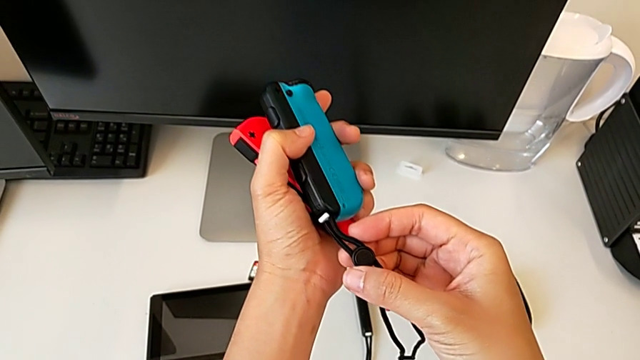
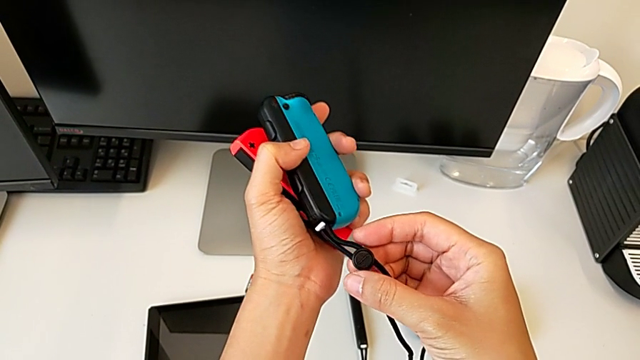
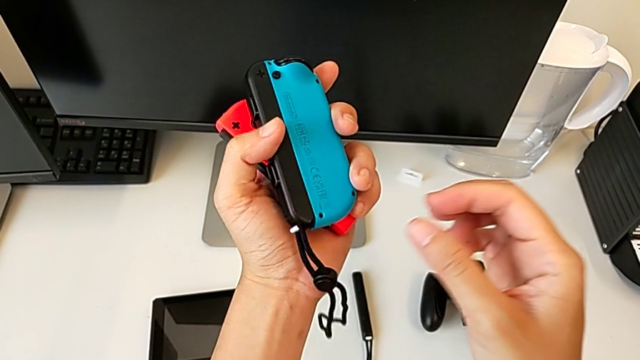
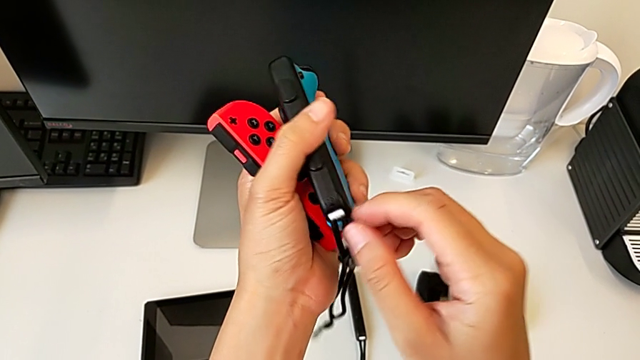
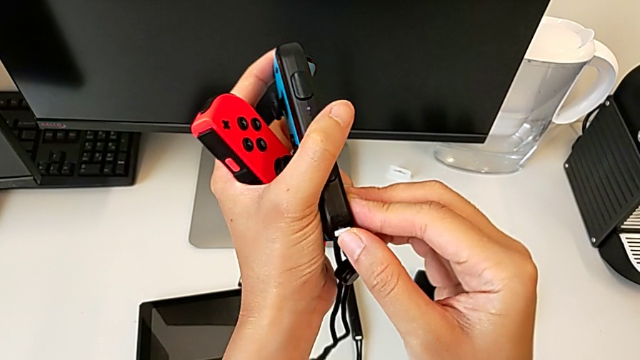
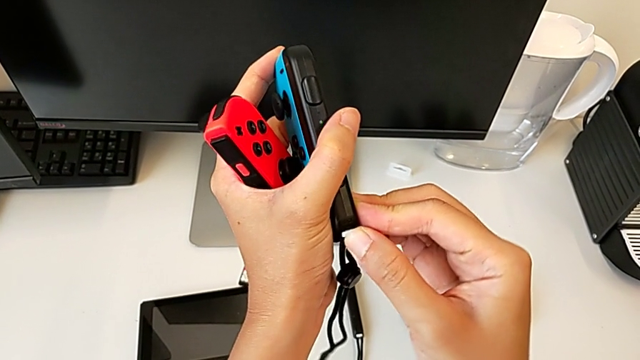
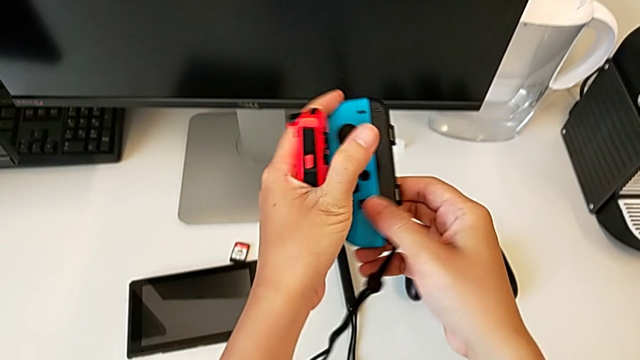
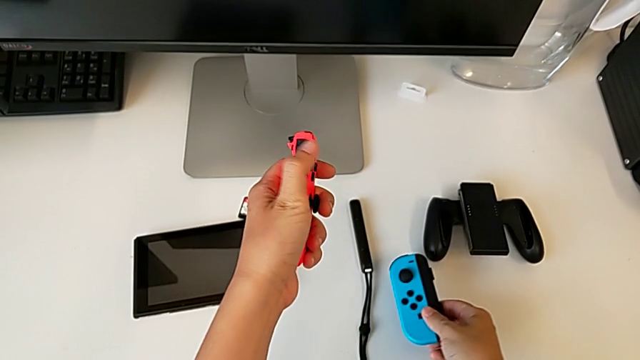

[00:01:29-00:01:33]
The camera wearer is locking the Joy-Con strap lock. They inspect the Joy-Con strap, press the Joy-Con strap lock and place the blue Joy-Con controller.

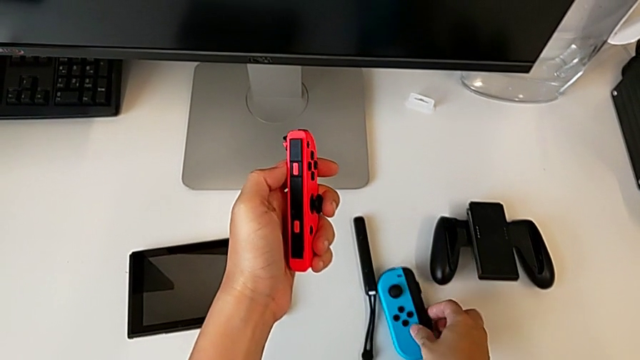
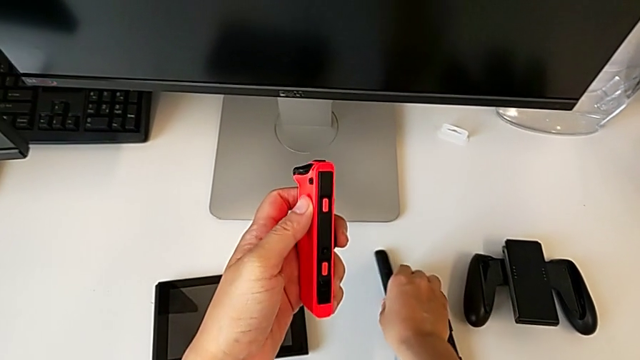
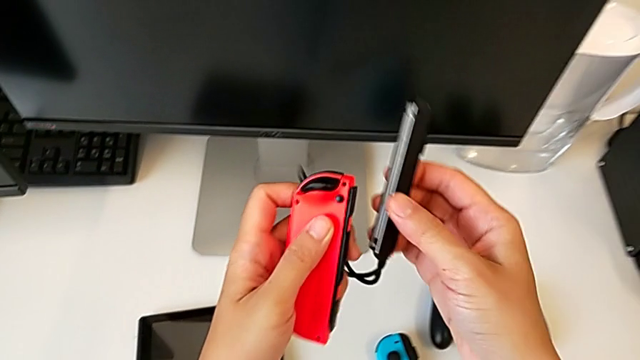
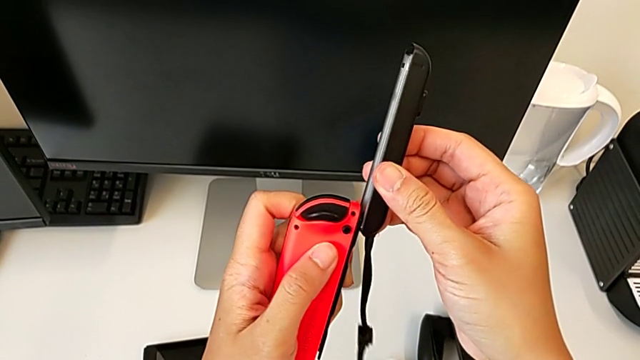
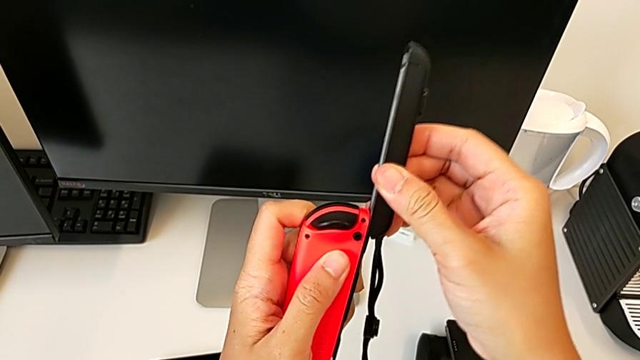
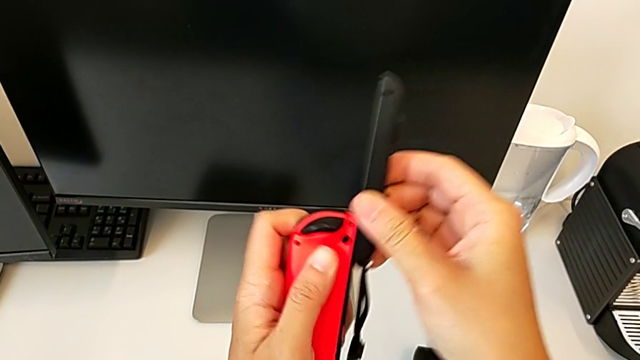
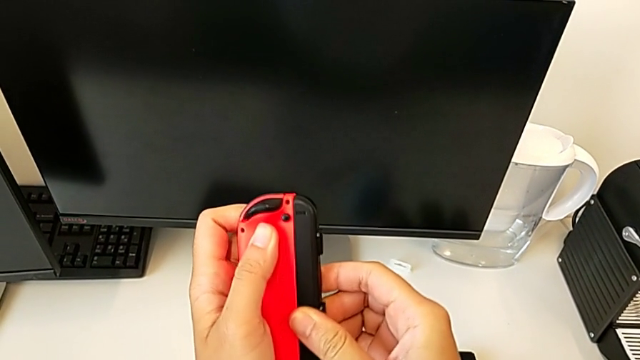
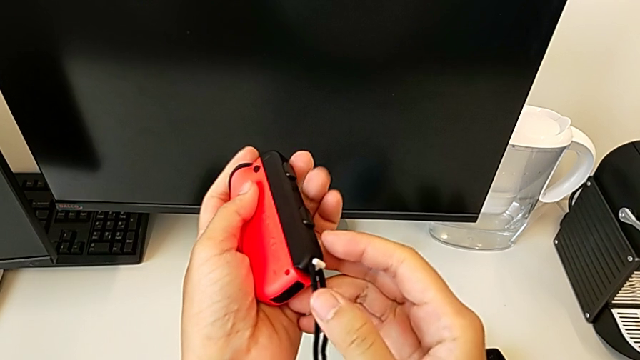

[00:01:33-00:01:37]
The camera wearer inserts the Joy-Con strap into the red Joy-Con controller. They grab the Joy-Con strap and slide it.

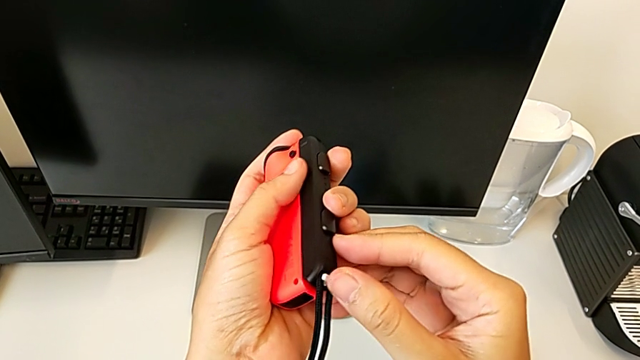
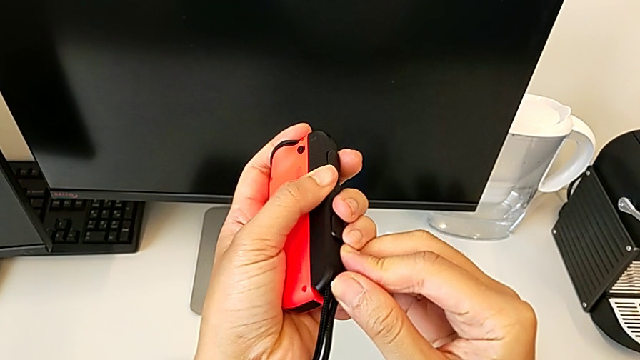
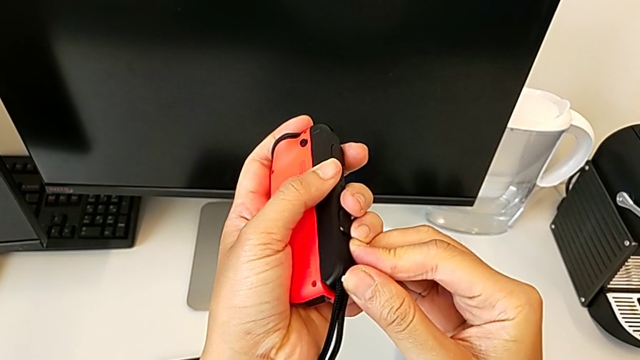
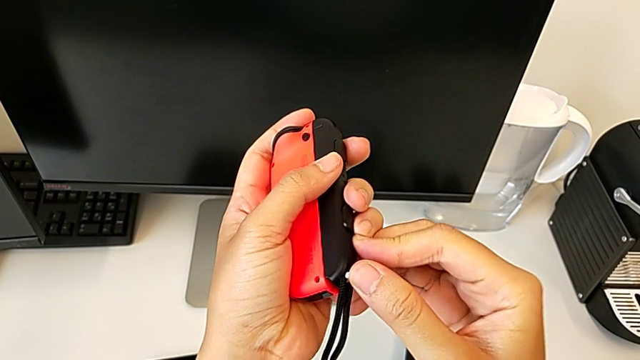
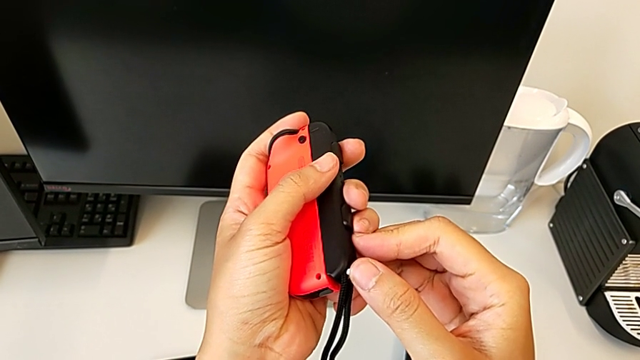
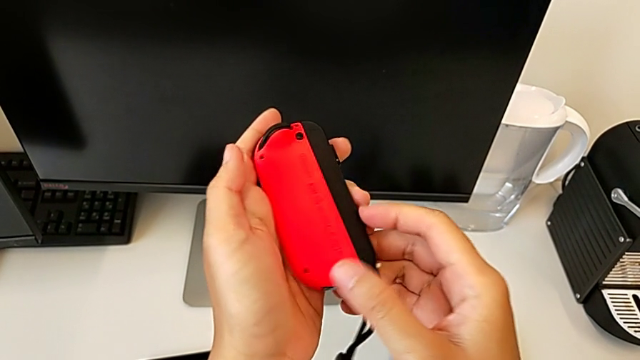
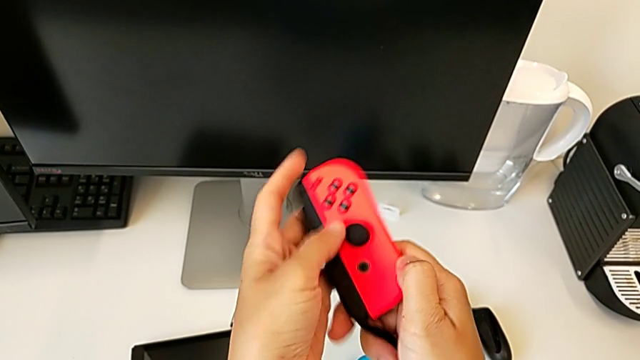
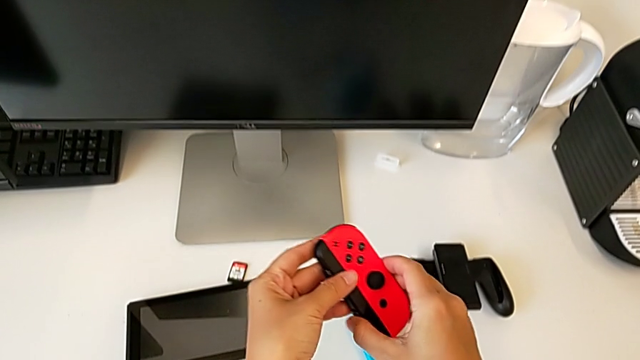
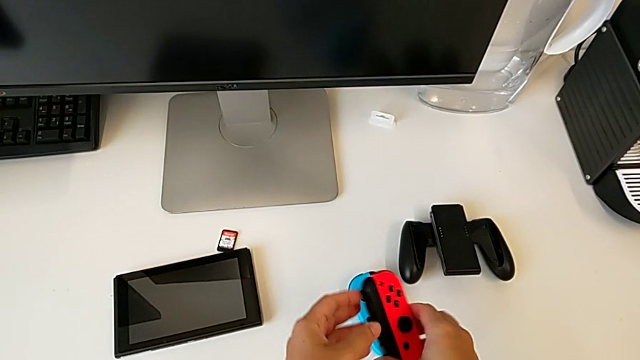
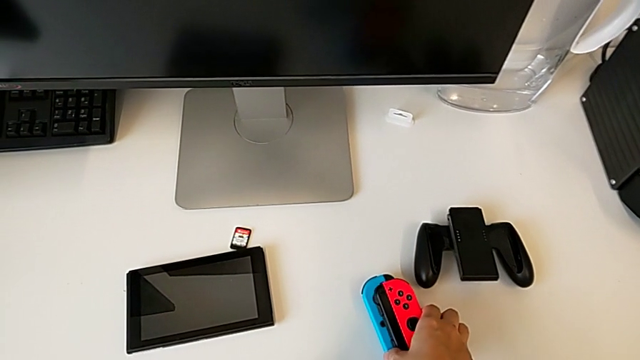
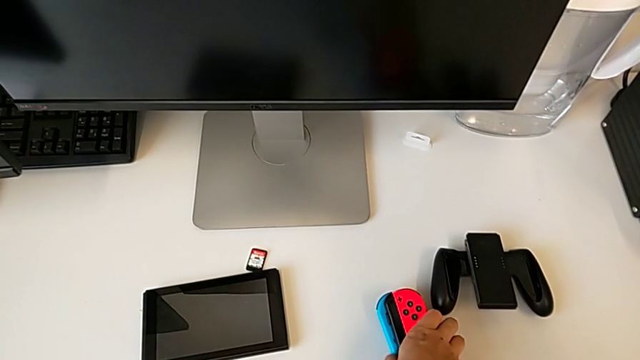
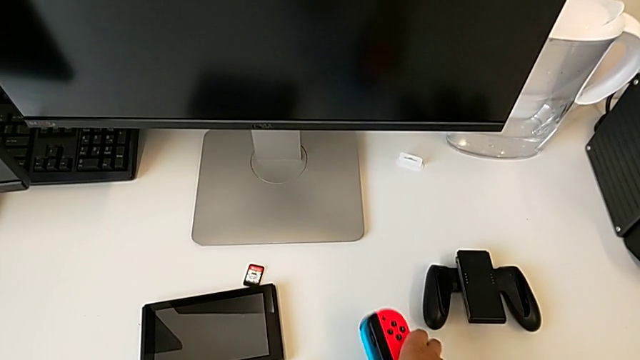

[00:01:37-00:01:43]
The camera wearer locks the Joy-Con strap lock. They press the Joy-Con strap lock and place the red Joy-Con controller.

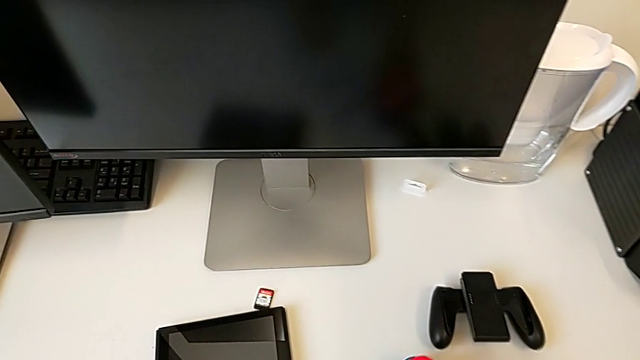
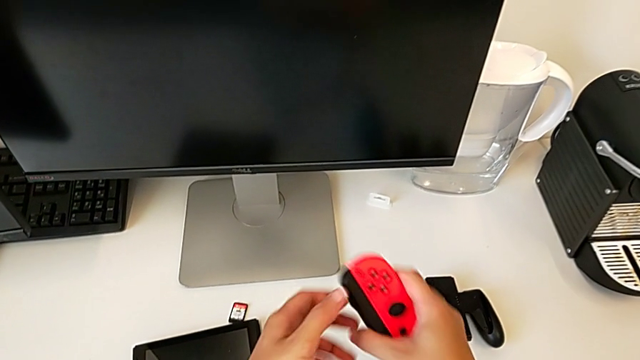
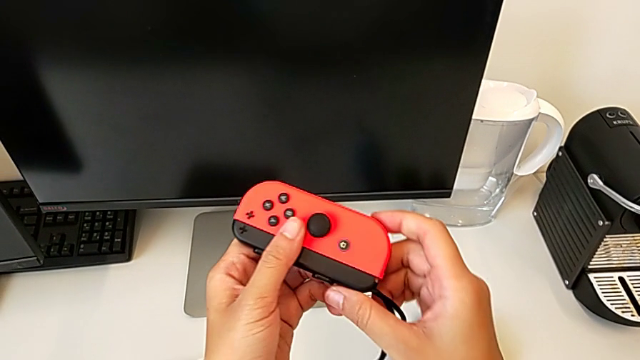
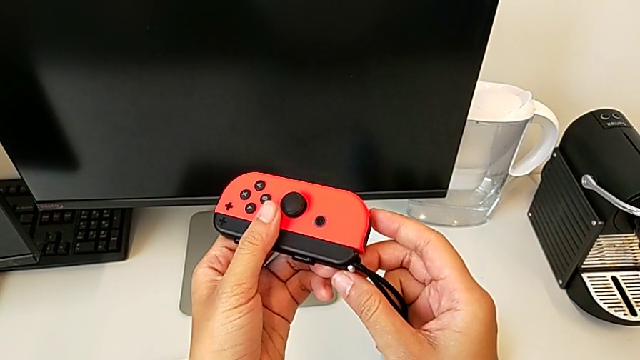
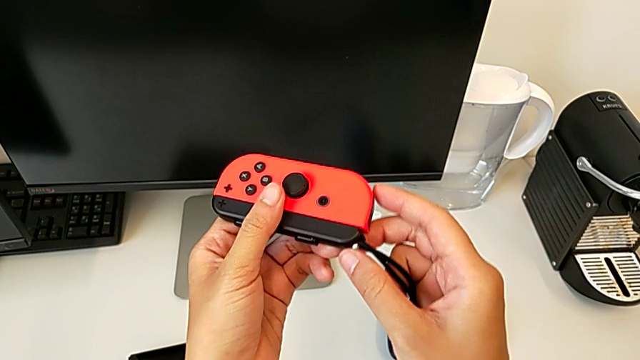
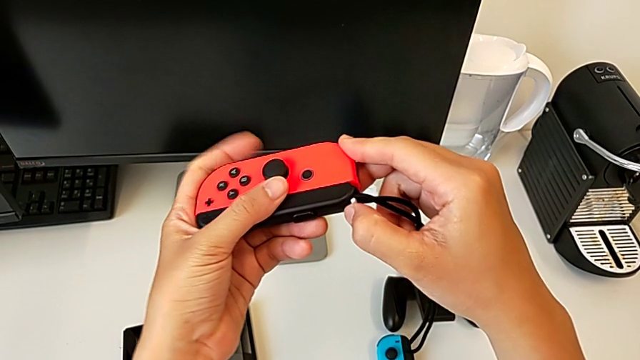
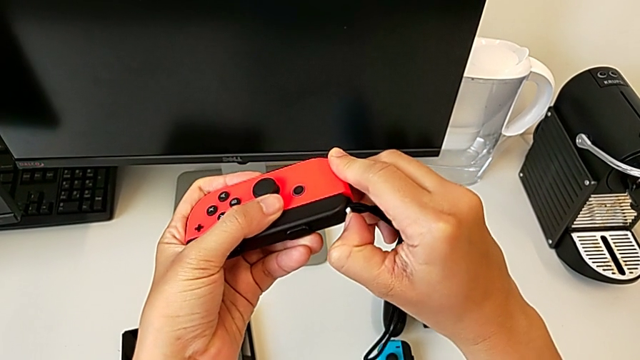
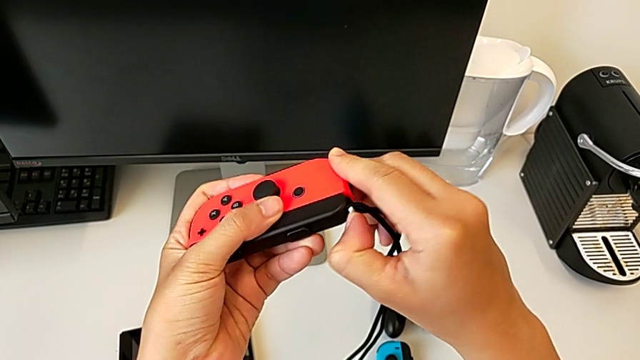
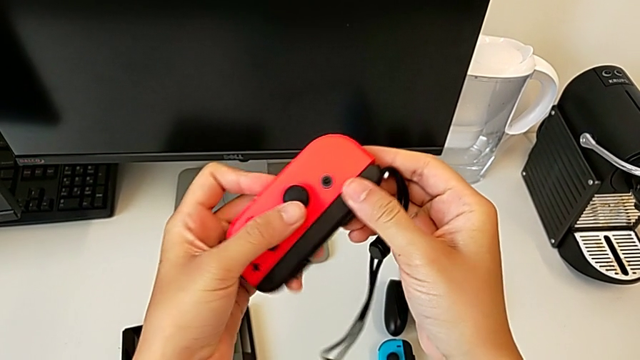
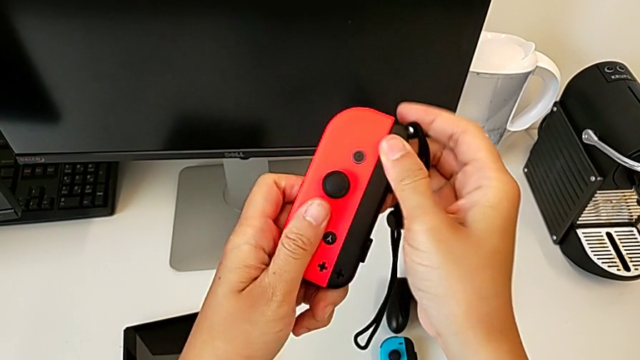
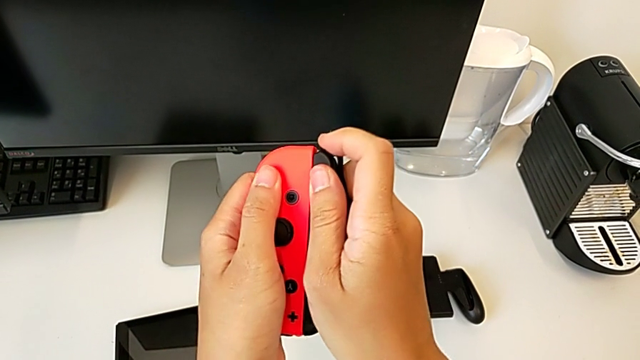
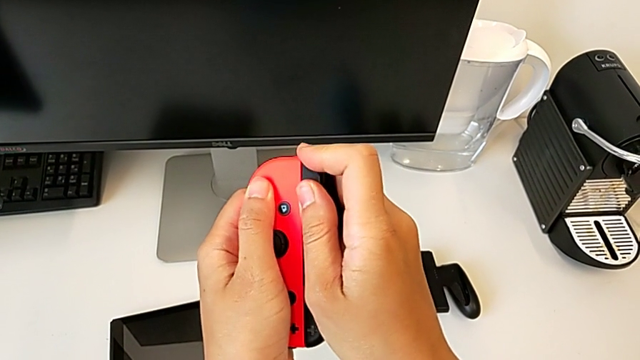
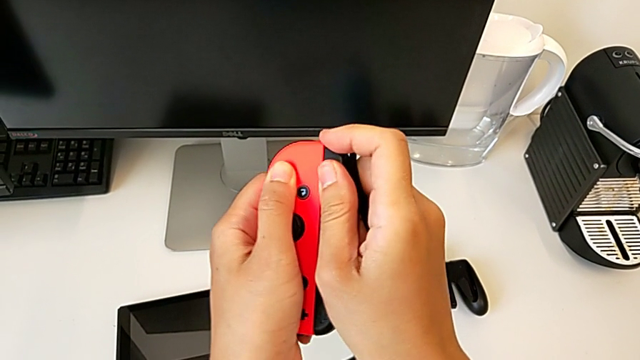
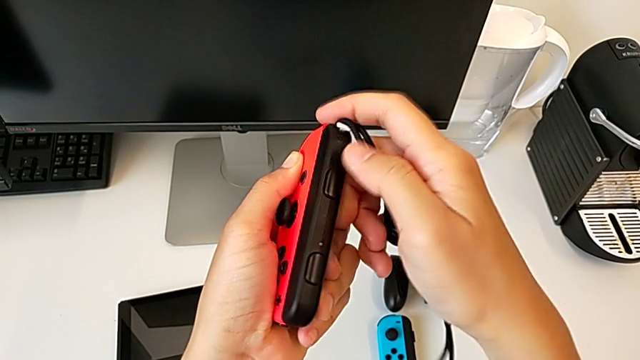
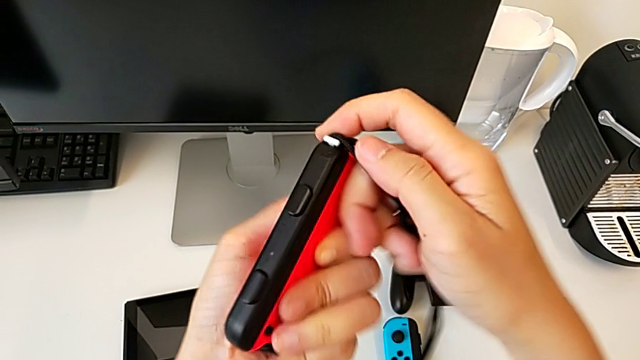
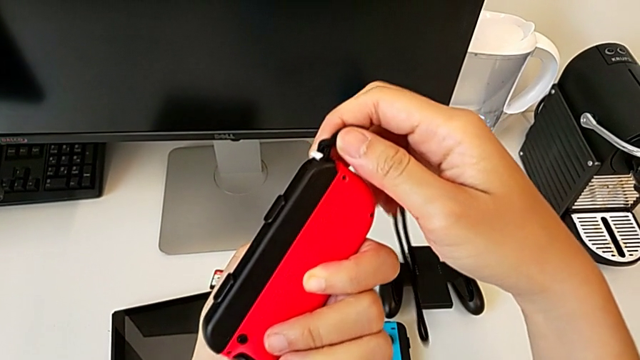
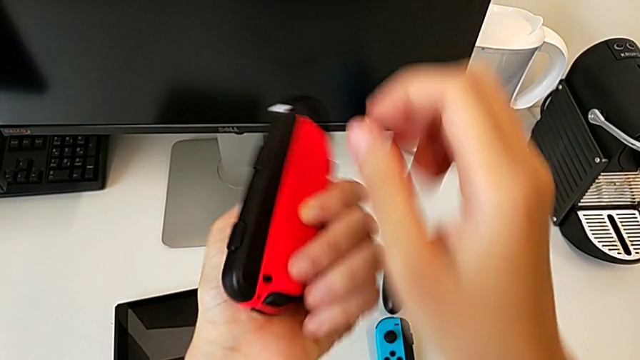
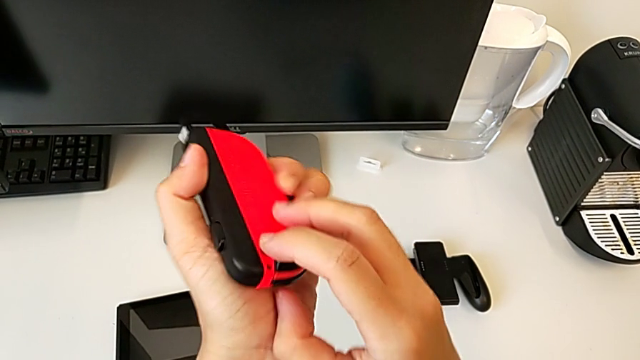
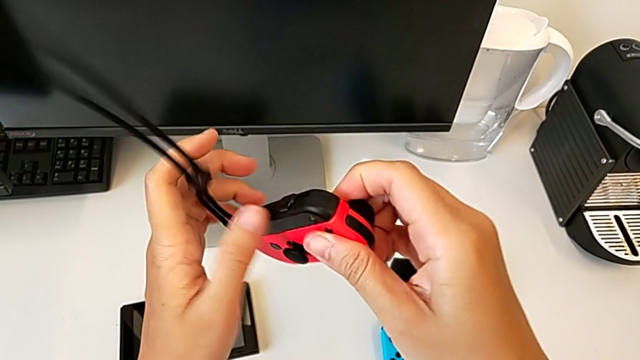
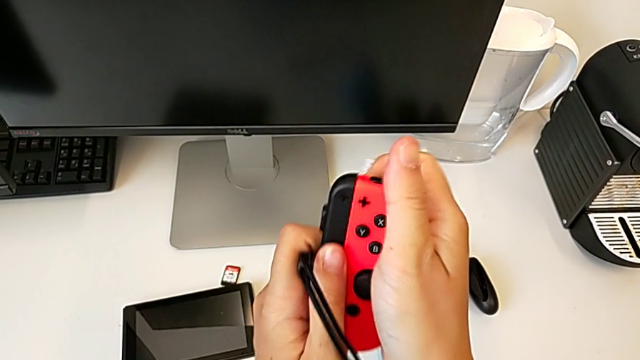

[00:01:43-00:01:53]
The camera wearer is removing the Joy-Con straps. They grab the red Joy-Con controller, unlock the Joy-Con strap lock, wrongly withdraw the Joy-Con strap and turn the Joy-Con controller.
